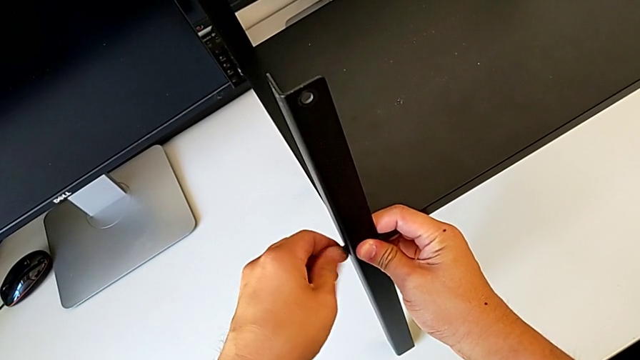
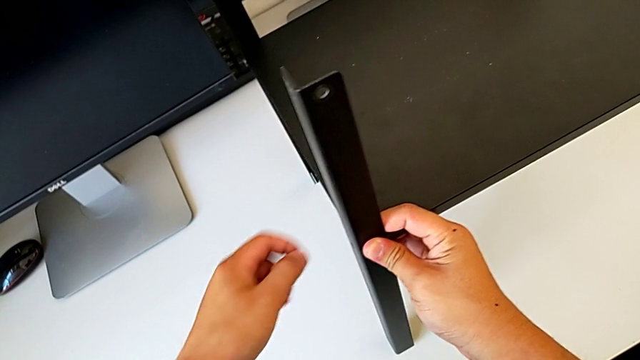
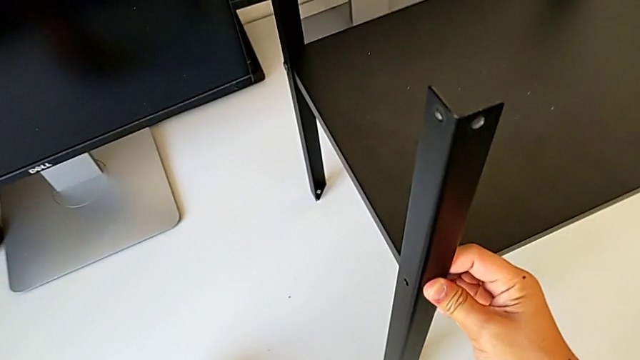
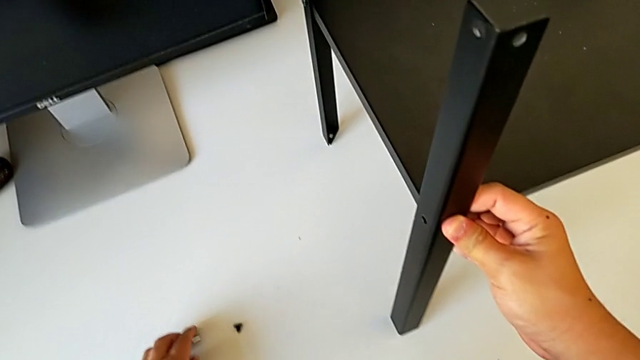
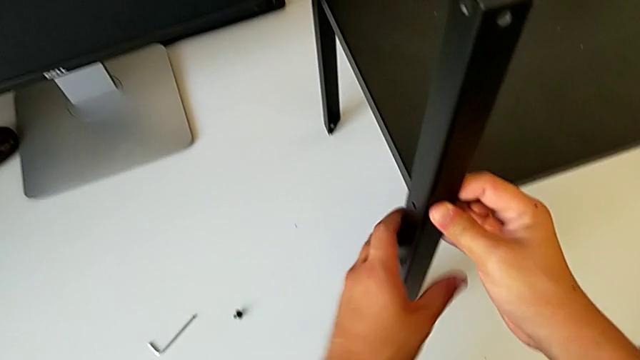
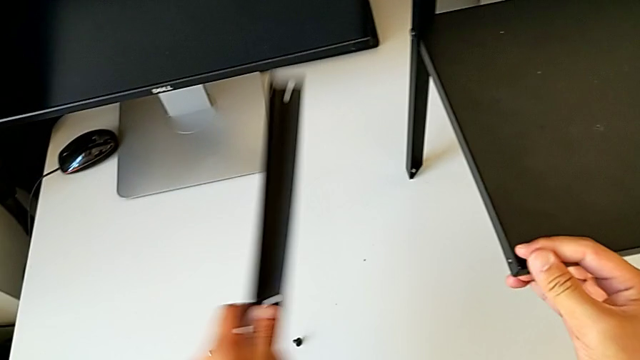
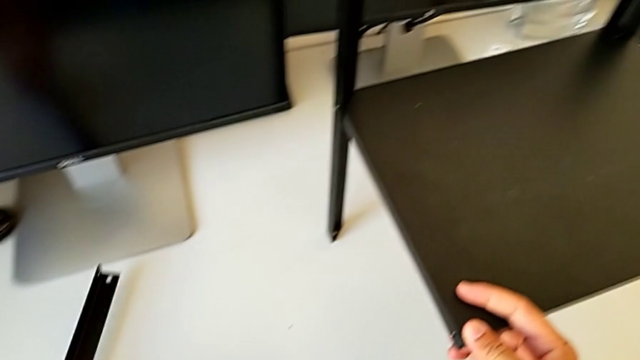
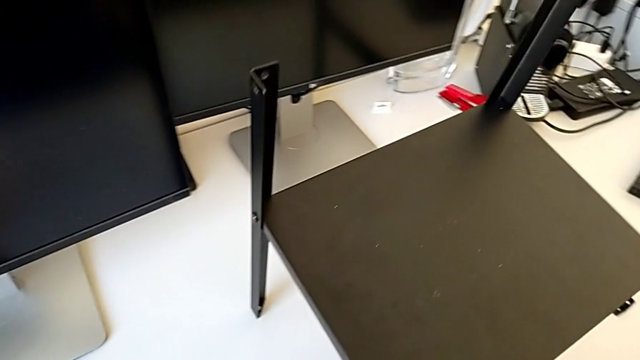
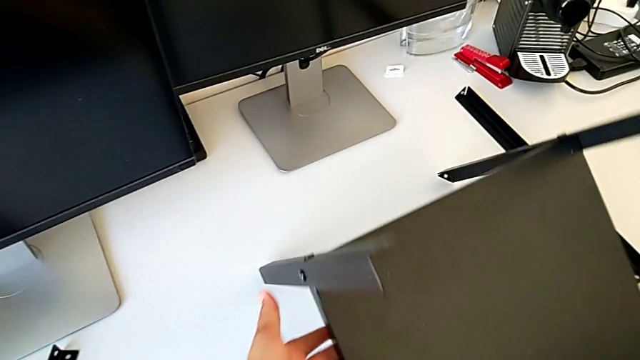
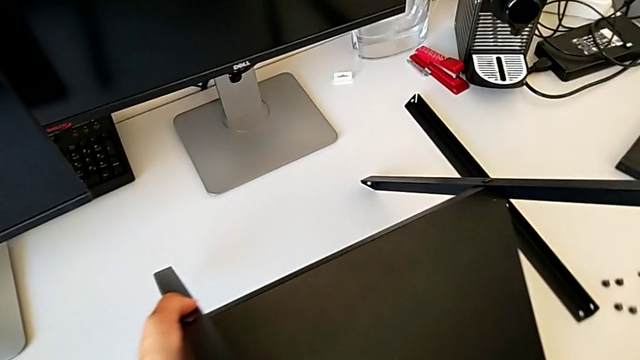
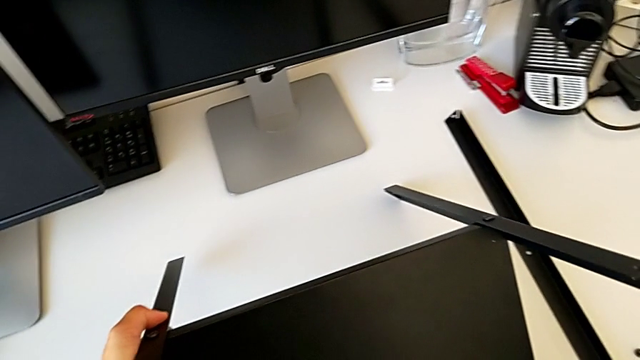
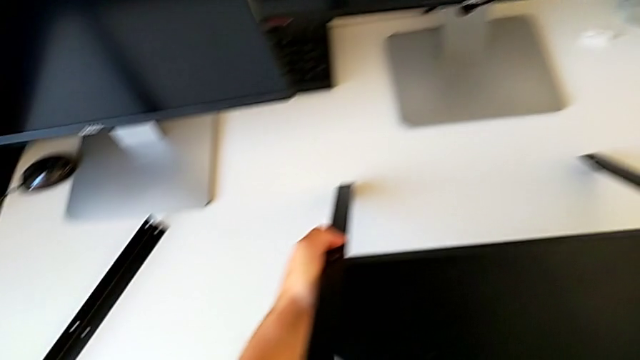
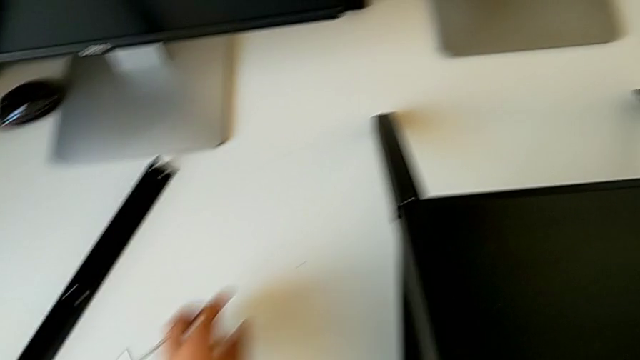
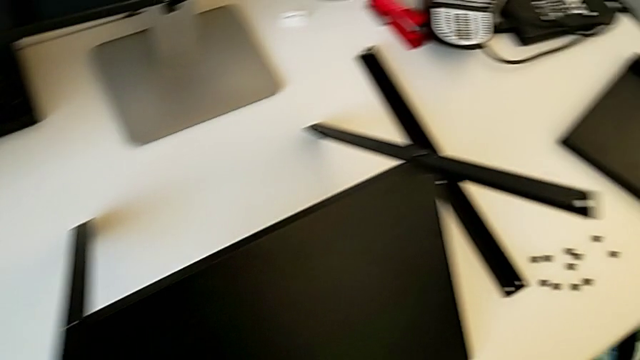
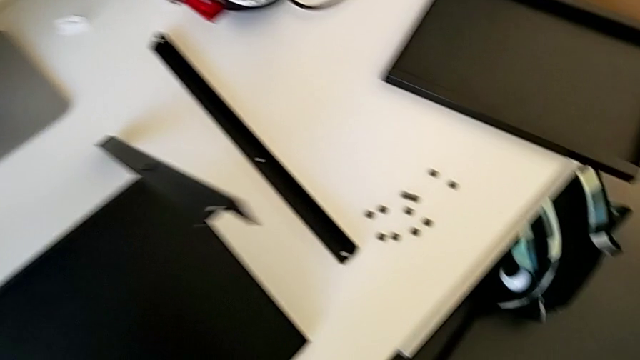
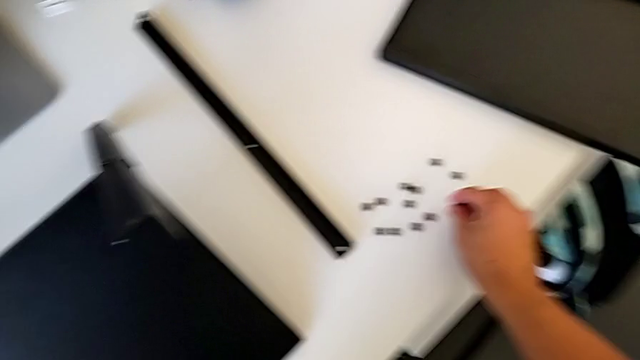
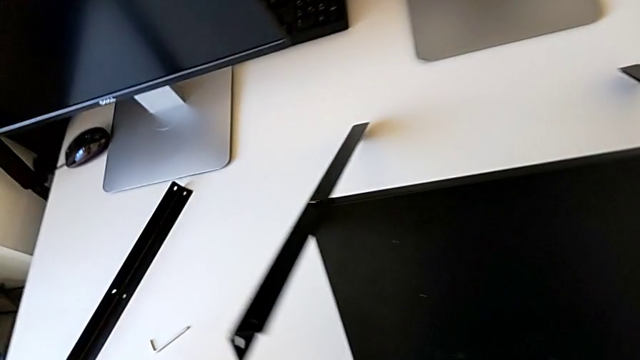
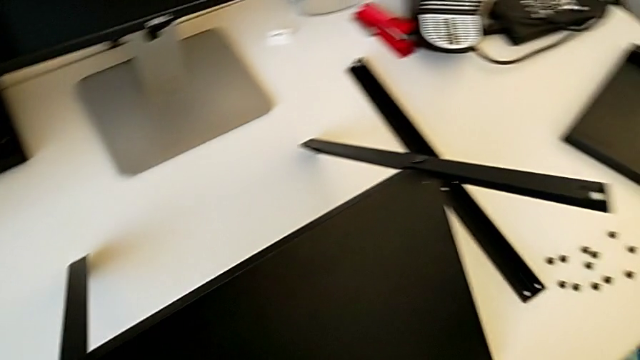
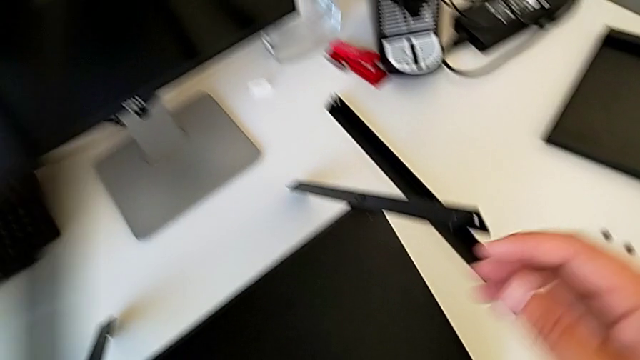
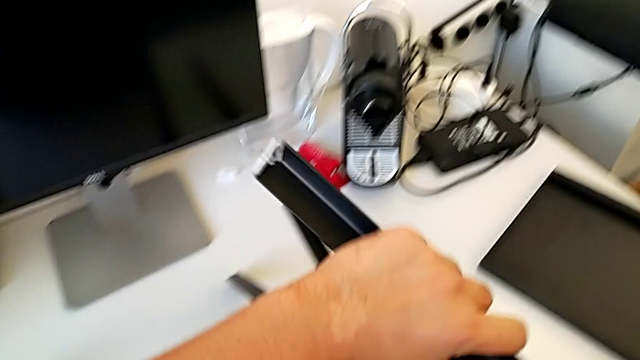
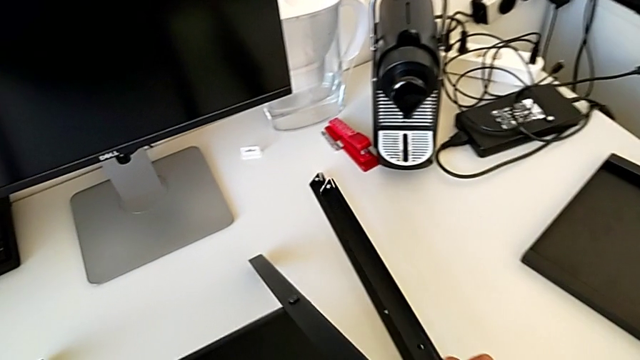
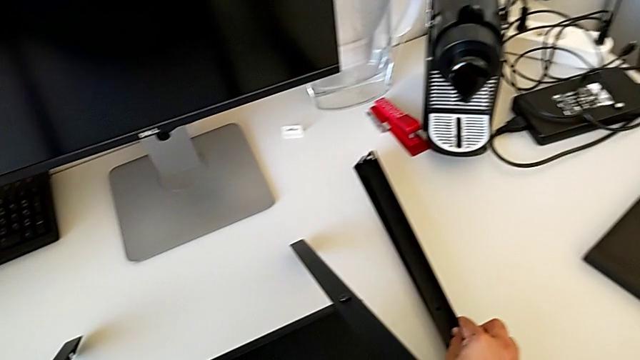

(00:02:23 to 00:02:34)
The camera wearer is disassembling the second leg. They disassemble the hex socket head, place the Allen wrench, place the hex socket head, disassemble the leg, place it, rotate the nightstand, place it, place the hex socket head and place the leg.

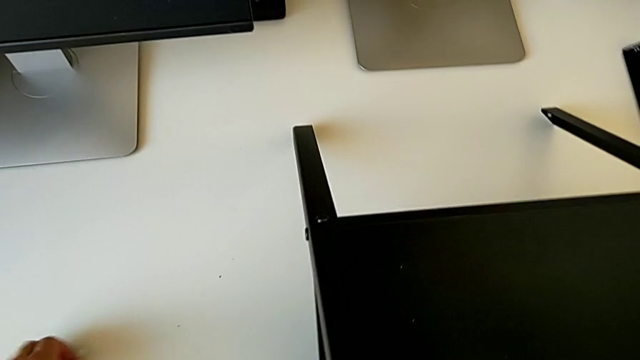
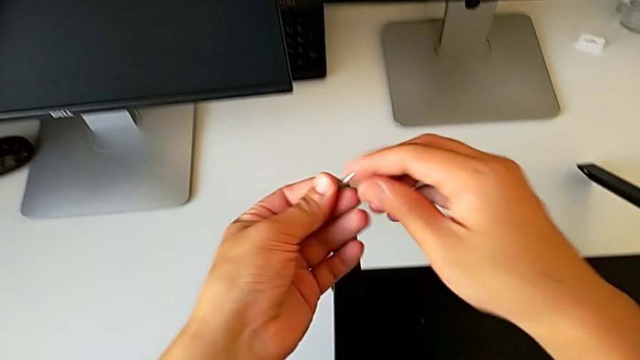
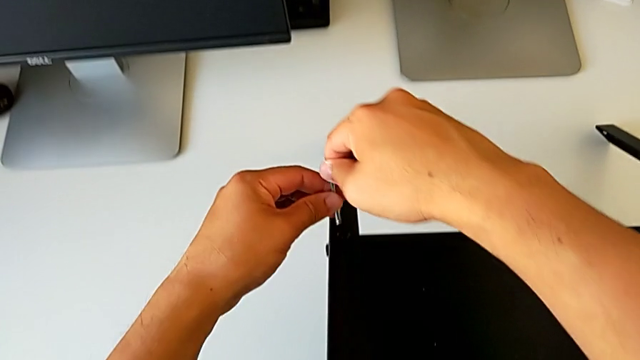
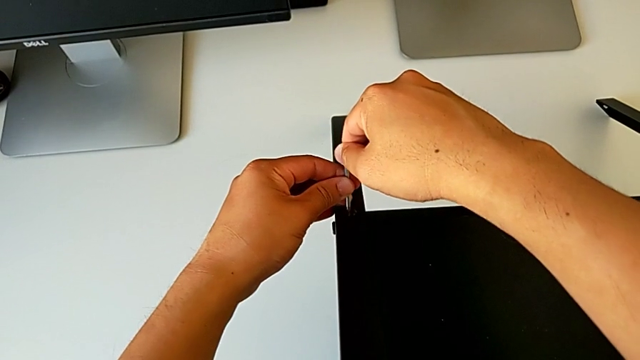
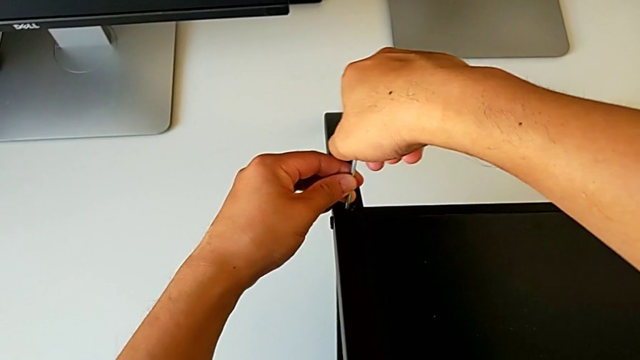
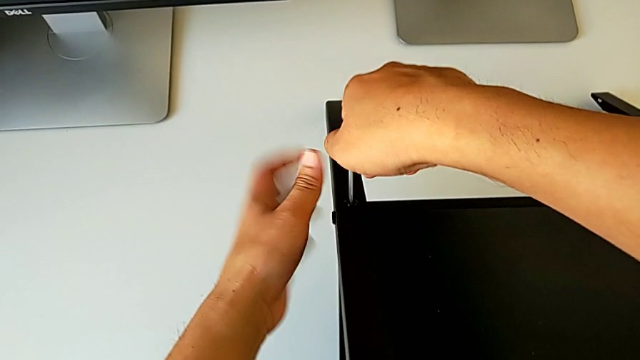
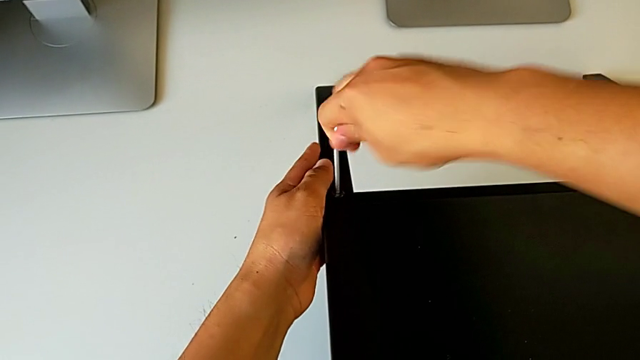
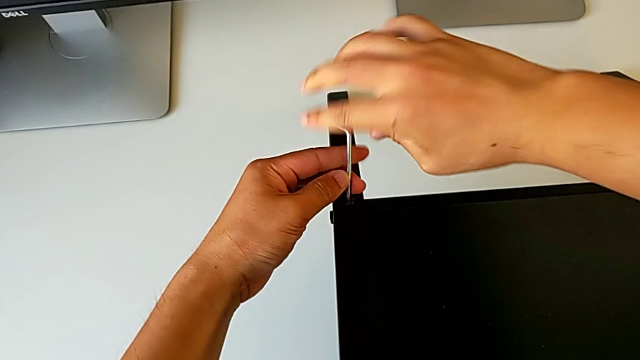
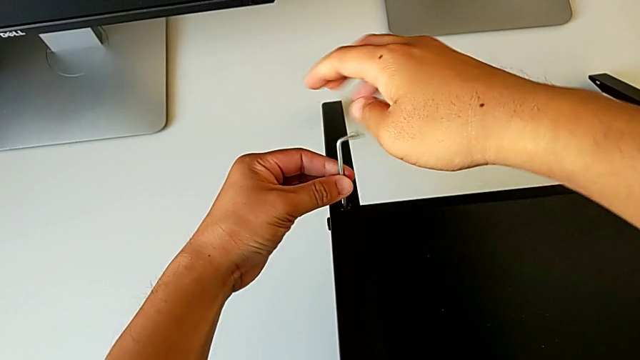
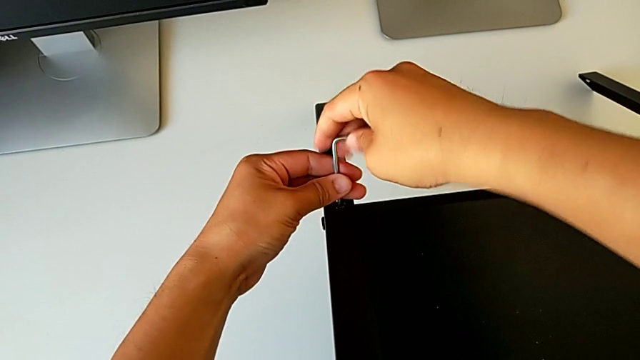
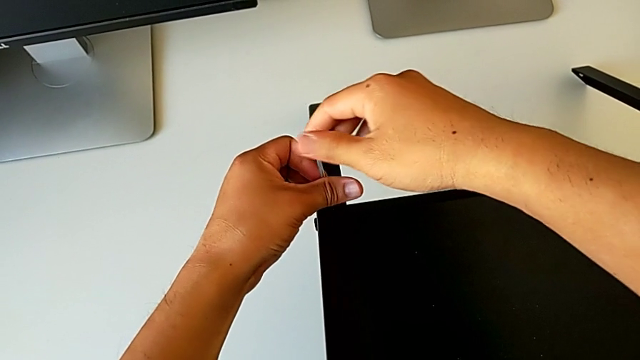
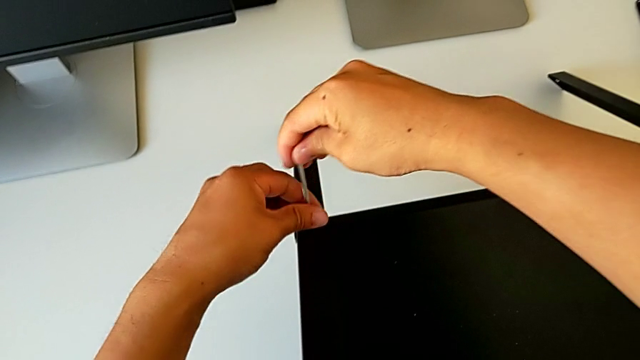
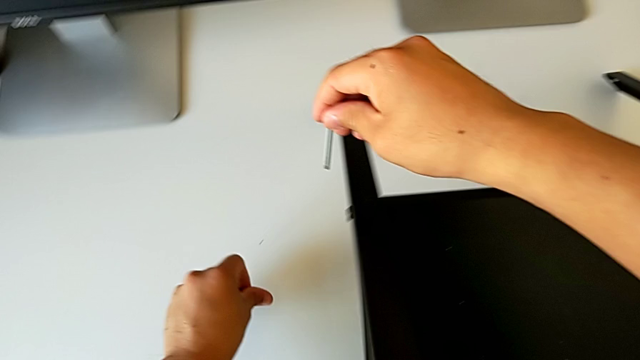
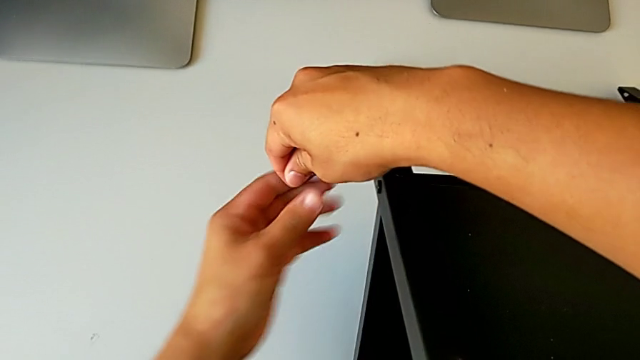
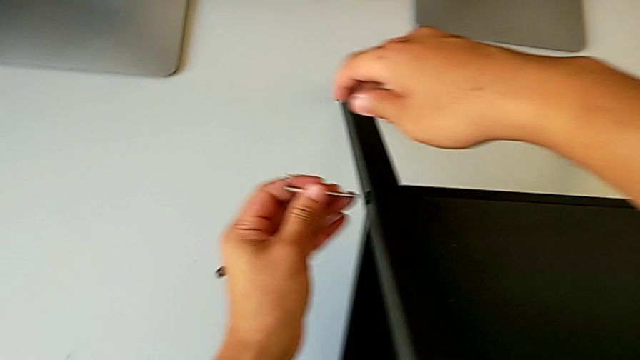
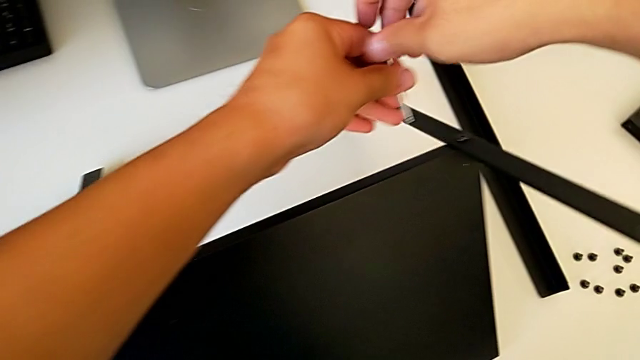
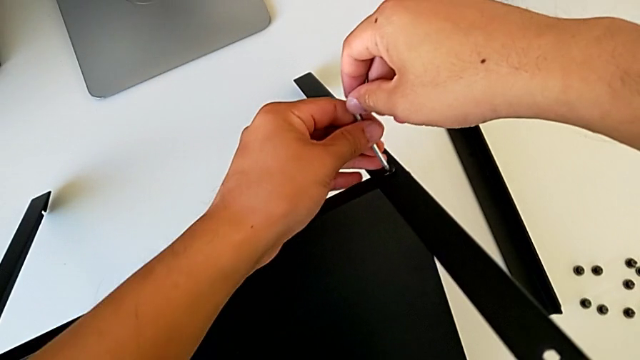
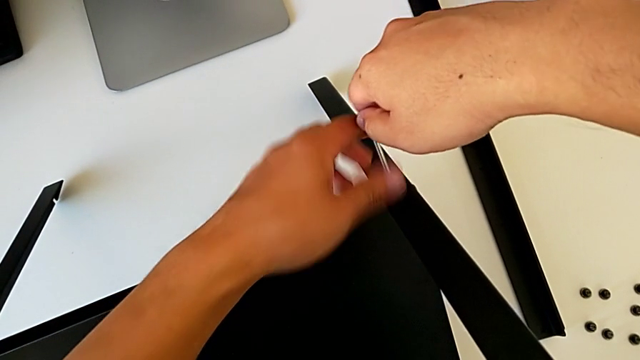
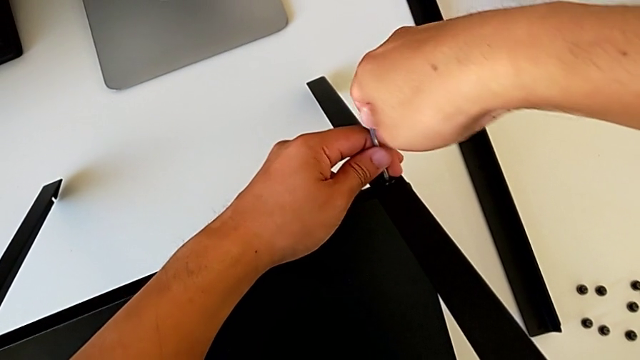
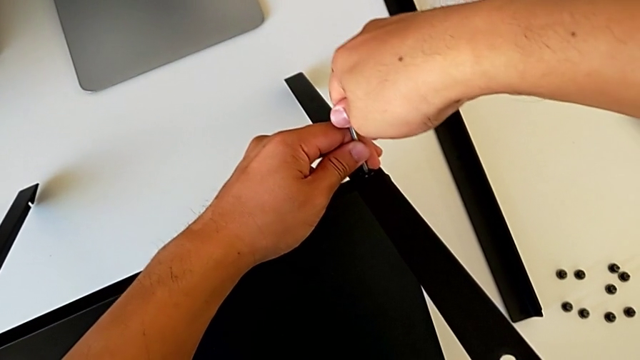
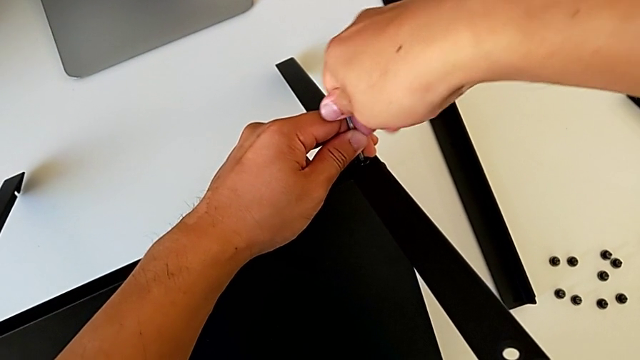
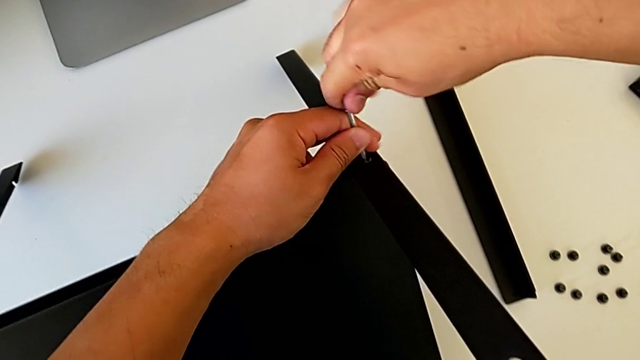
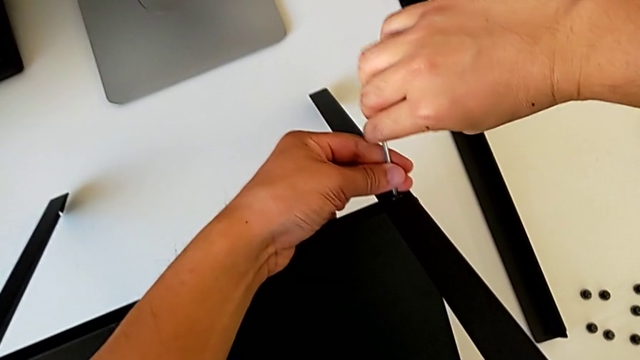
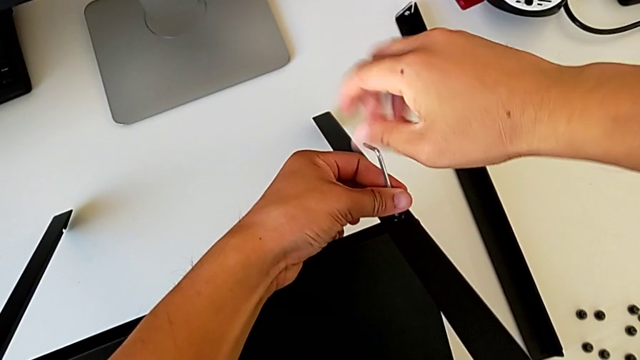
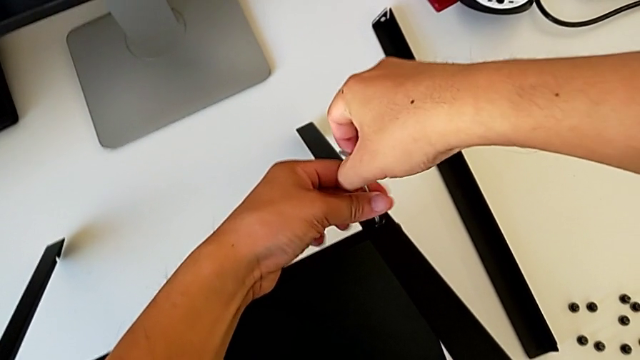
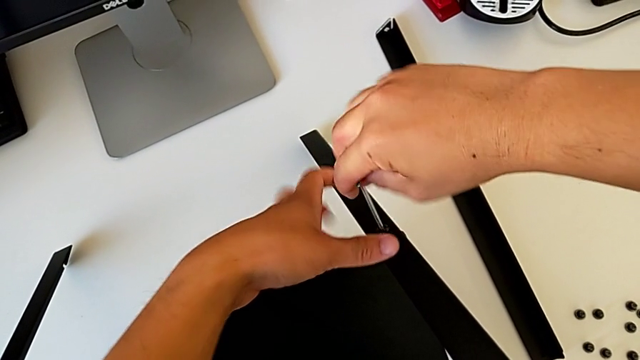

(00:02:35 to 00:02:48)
The camera wearer is disassembling the third leg. They lift the Allen wrench, insert it, unscrew the hex socket head, withdraw the Allen wrench, disassemble the hex socket head, place it, approach the hex socket head, insert the Allen wrench and begin to unscrew the hex socket head.
